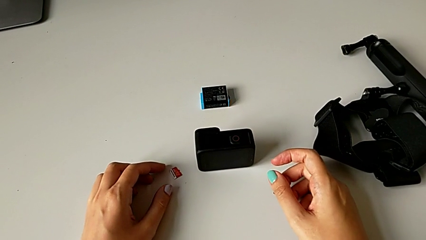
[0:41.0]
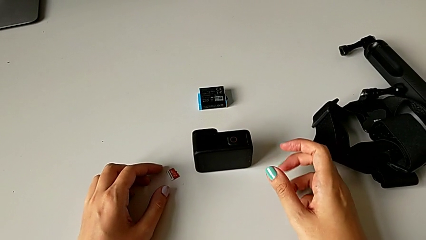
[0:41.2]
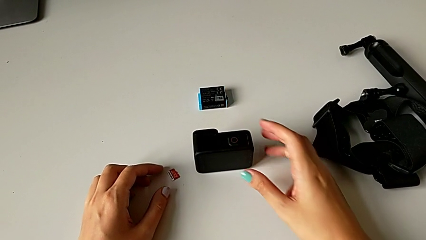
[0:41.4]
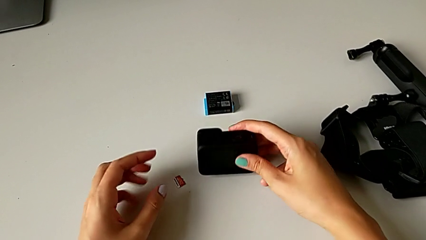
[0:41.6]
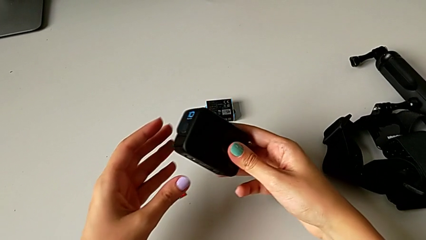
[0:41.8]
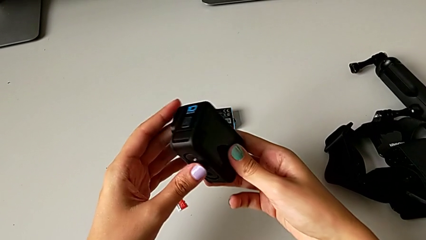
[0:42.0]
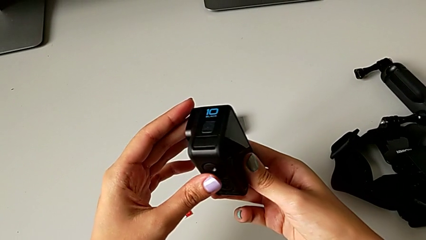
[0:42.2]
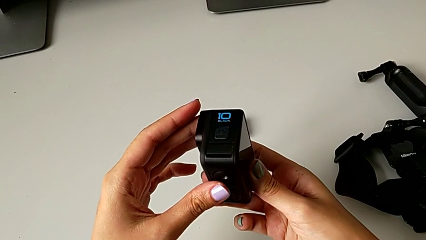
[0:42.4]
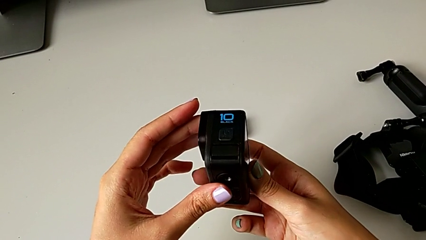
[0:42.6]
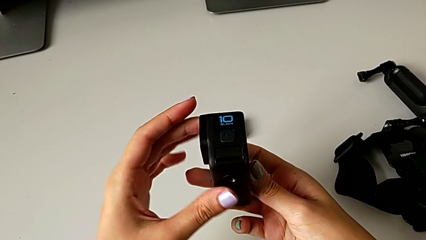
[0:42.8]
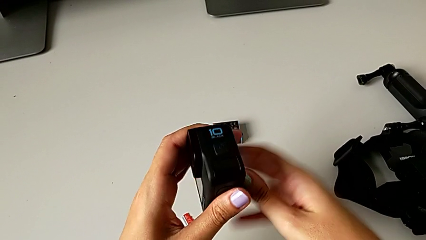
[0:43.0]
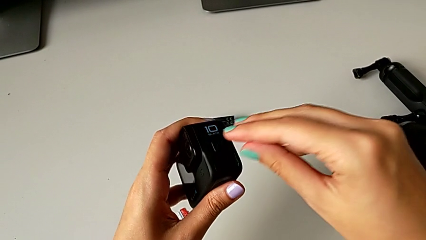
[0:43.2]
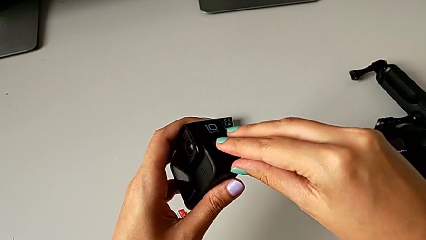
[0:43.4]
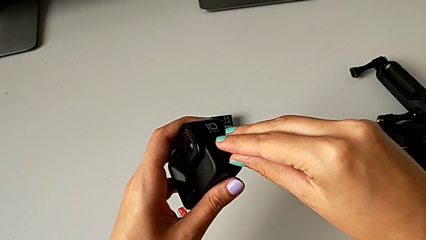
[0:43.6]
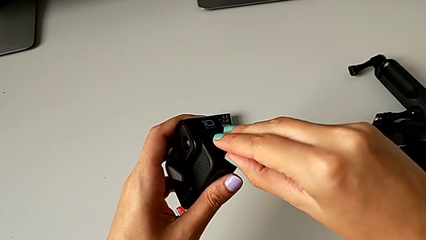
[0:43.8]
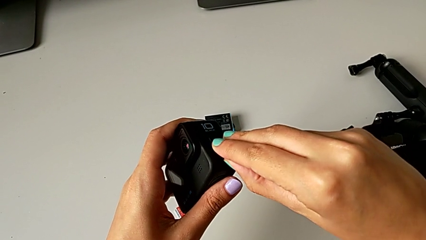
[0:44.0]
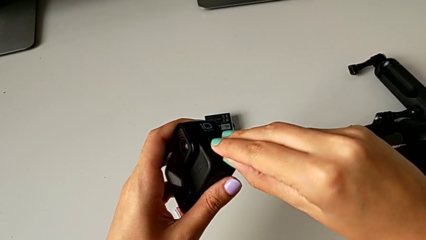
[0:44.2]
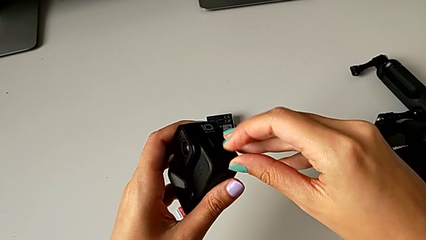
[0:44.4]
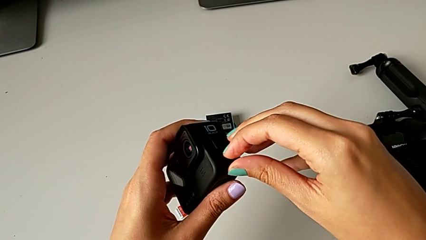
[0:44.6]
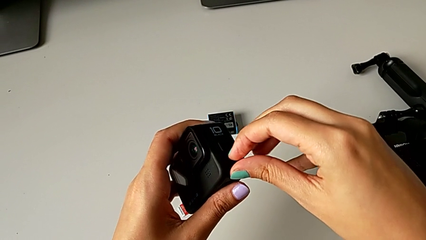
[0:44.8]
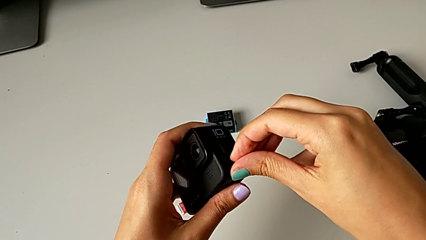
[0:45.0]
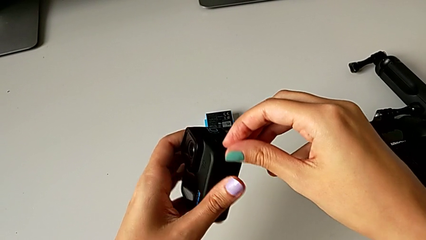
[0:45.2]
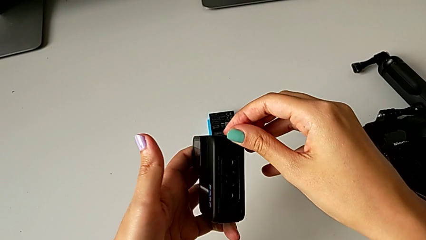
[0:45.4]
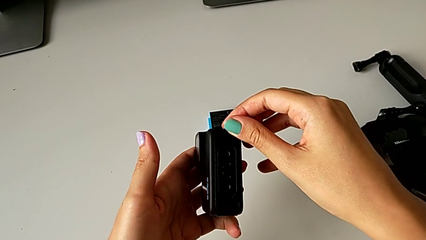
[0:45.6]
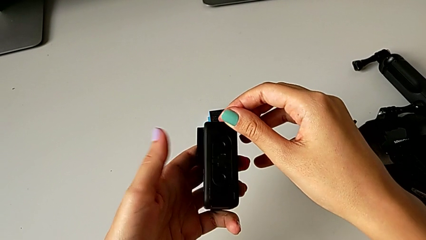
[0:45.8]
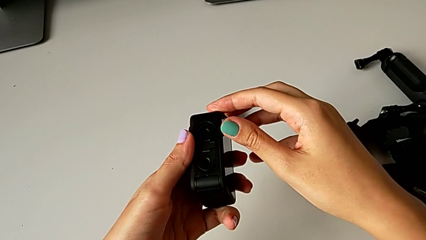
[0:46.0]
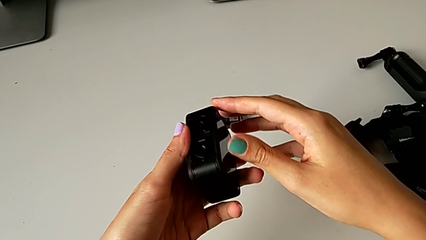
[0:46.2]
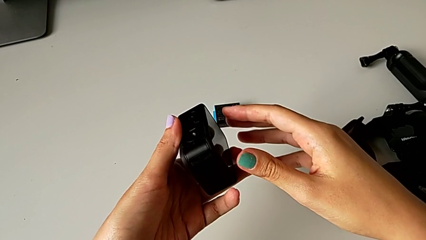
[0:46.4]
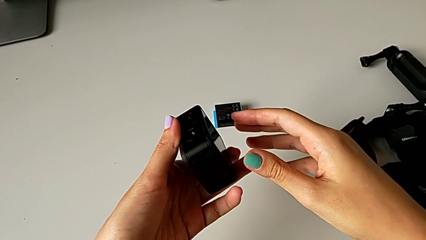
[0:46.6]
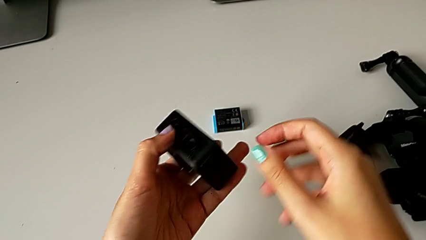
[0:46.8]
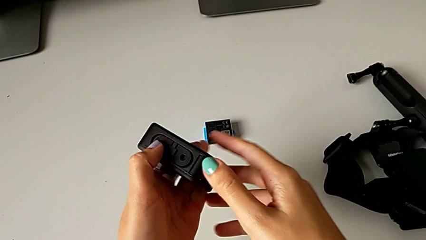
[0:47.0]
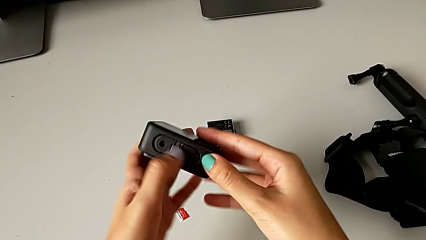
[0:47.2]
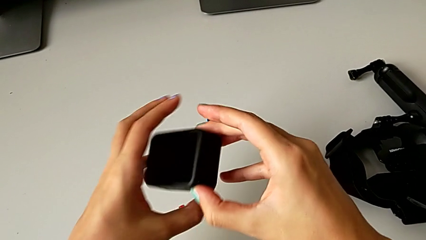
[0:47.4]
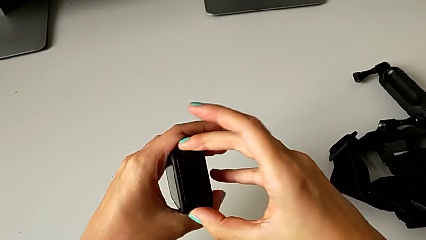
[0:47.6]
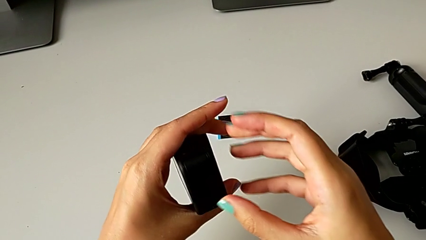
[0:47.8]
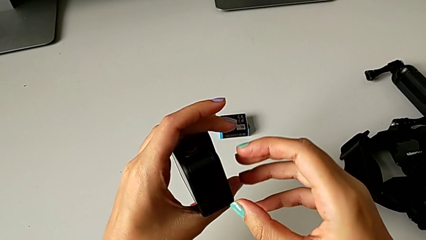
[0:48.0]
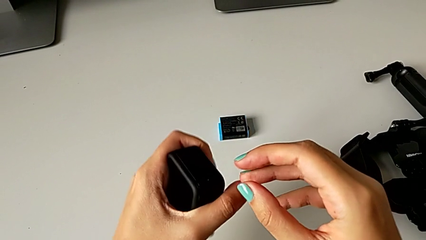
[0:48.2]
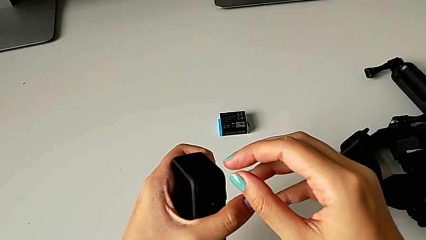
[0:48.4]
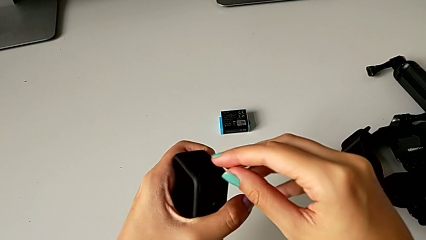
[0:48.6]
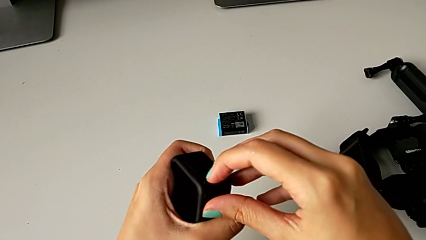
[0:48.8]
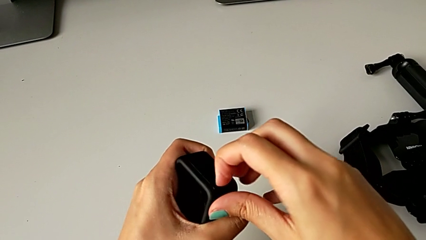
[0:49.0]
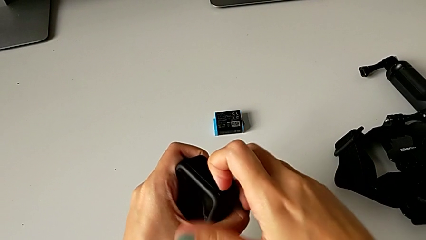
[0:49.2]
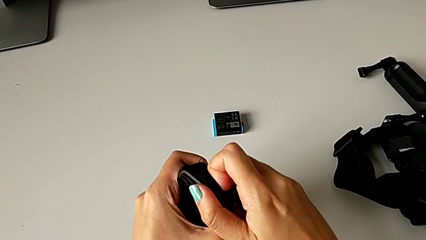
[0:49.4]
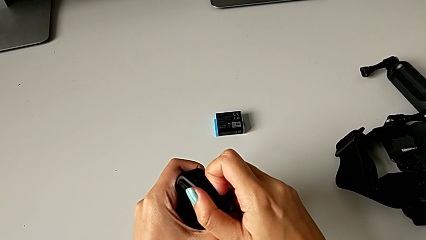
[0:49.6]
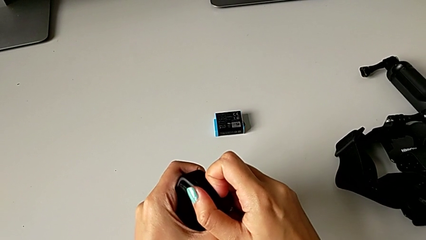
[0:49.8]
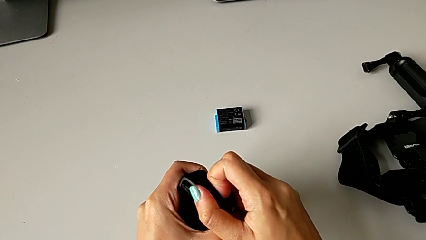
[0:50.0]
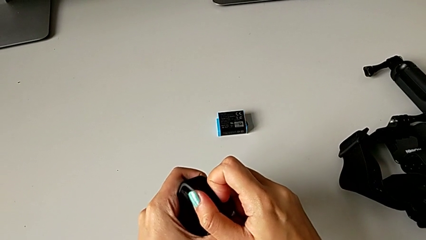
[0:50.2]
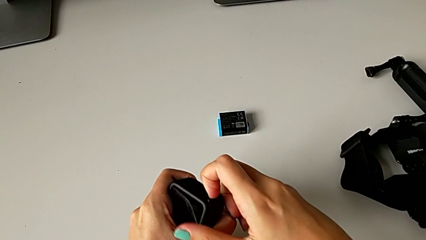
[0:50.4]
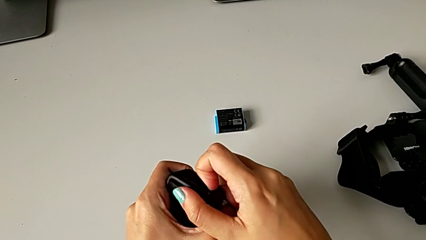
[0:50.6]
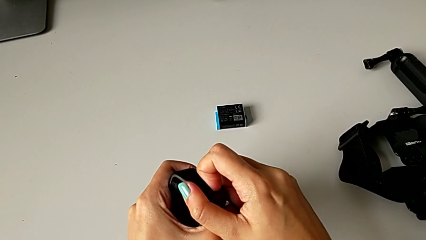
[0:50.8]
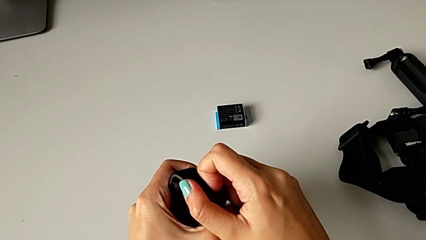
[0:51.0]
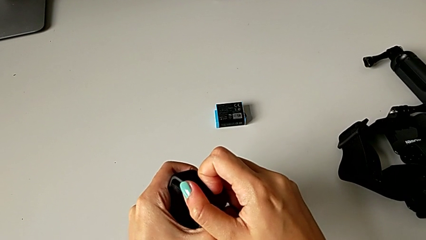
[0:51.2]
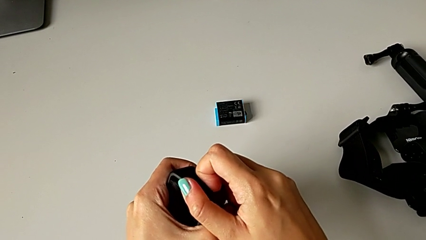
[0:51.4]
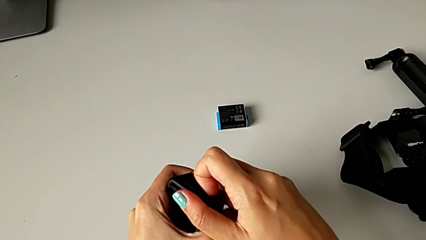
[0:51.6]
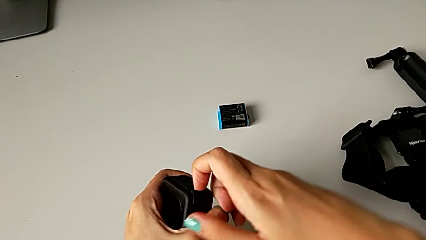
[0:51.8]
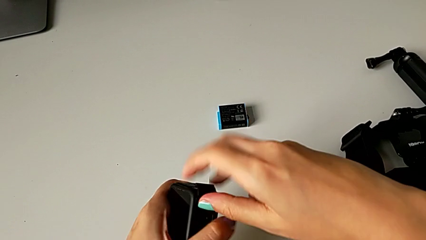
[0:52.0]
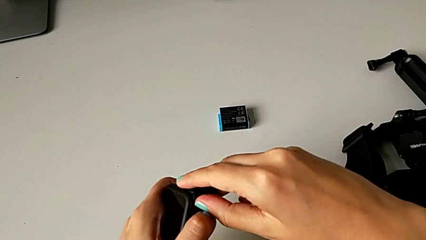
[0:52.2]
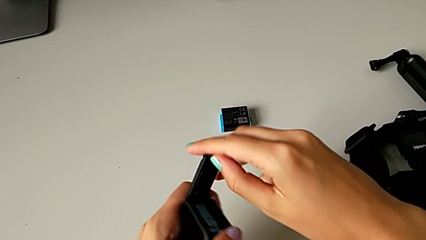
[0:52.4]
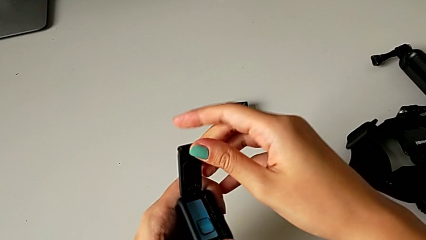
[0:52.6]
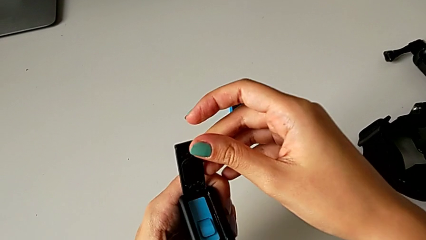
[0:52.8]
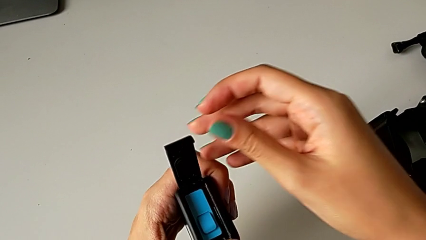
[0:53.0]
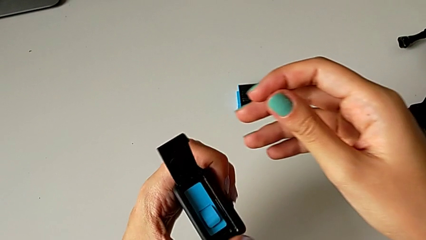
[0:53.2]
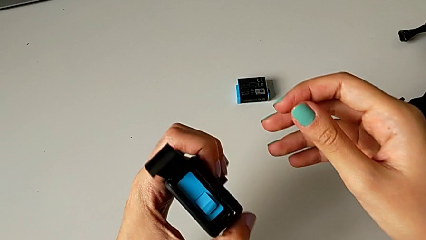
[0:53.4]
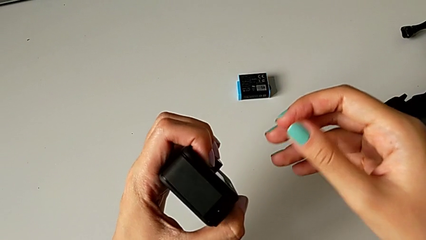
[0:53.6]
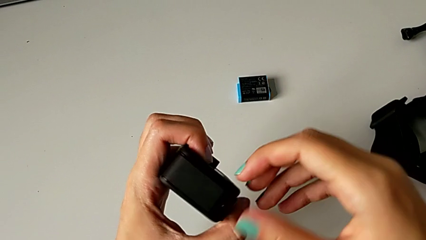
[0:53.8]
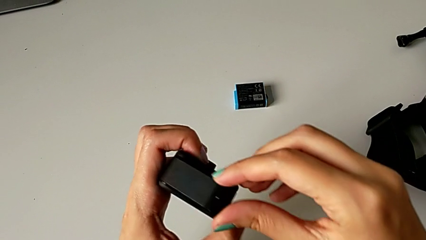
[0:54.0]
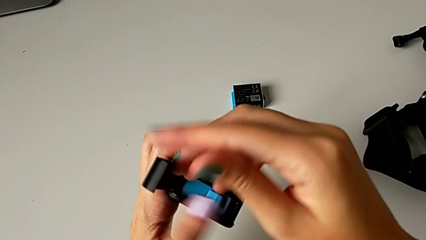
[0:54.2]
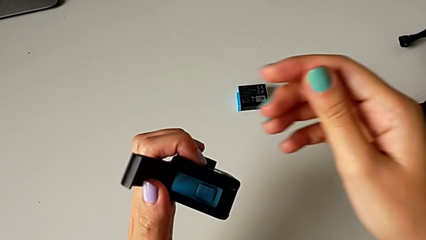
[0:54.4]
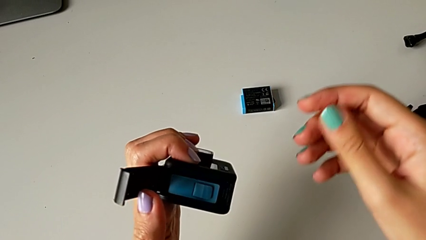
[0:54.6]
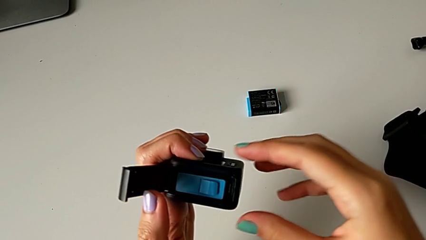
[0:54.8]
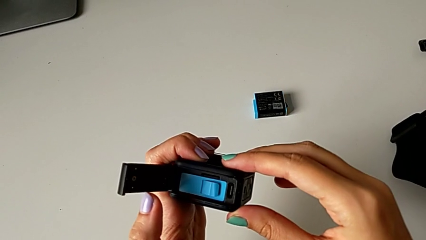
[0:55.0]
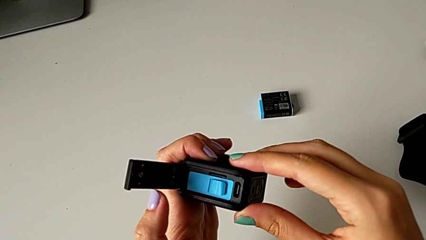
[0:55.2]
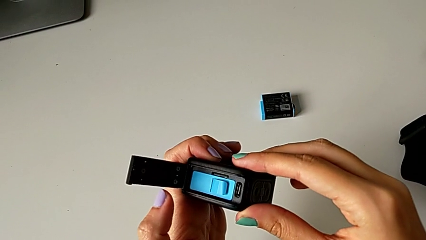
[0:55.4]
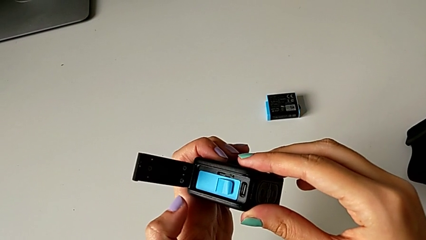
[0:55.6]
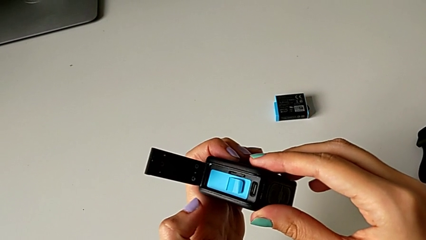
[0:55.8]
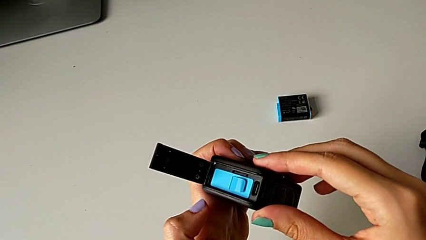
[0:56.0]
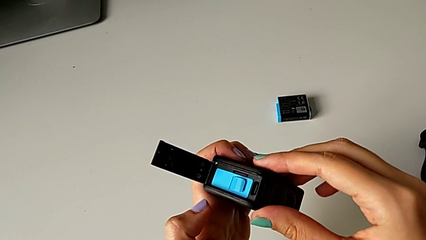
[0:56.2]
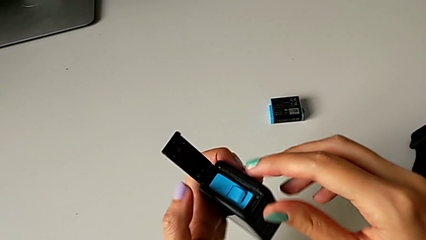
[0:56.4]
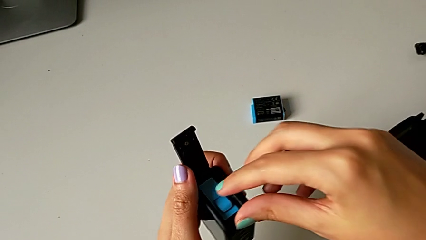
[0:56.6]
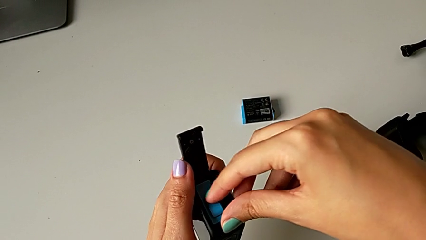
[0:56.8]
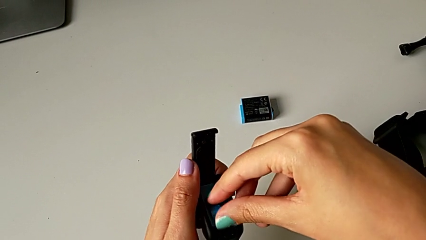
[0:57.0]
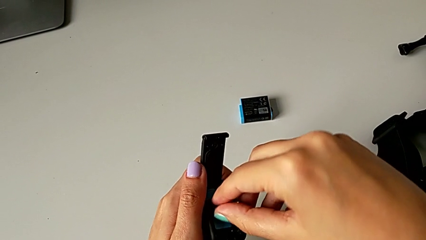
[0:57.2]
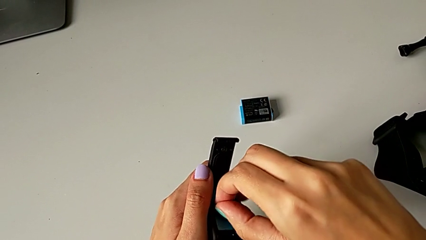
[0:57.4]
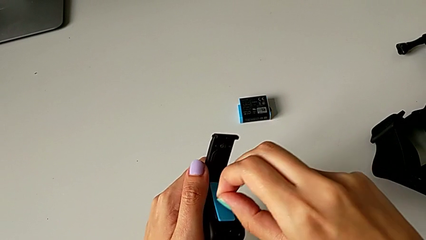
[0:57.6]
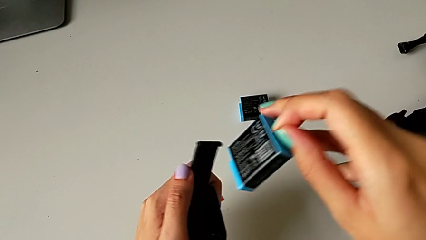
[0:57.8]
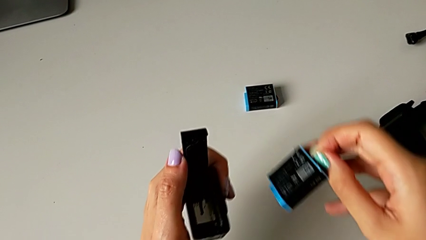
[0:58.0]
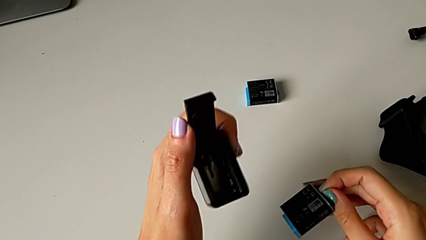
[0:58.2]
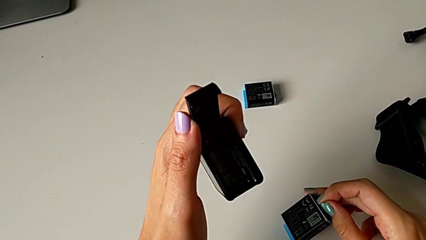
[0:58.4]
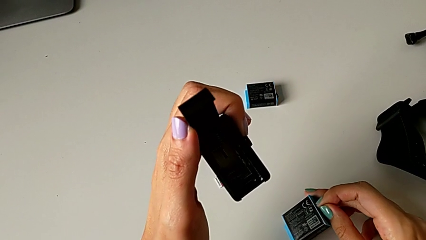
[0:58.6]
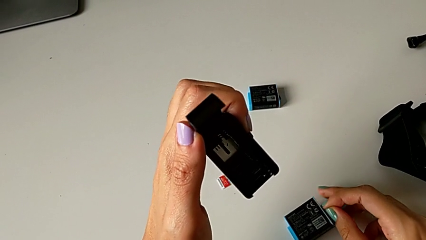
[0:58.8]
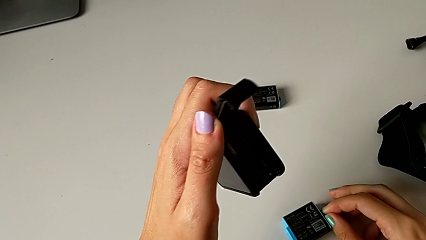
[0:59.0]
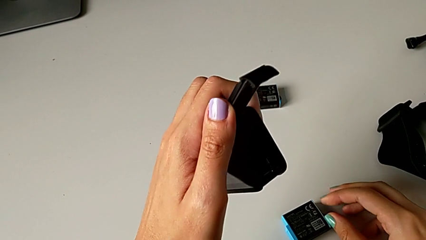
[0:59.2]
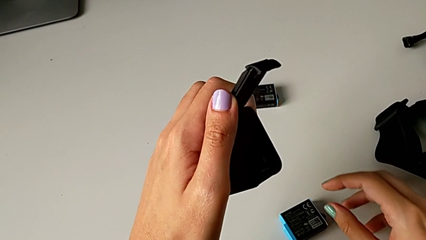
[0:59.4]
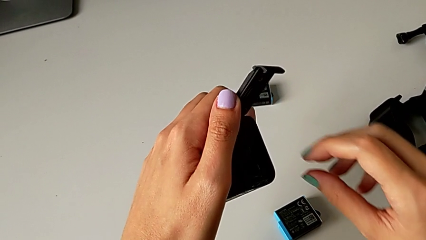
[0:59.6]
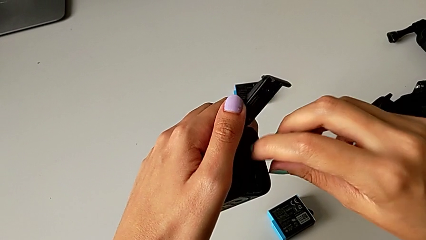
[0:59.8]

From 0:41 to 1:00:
The camera wearer is exchanging the micro SD card of the GoPro. They lift the GoPro, inspect it, pull the button, open the battery door, inspect the GoPro, wrongly withdraw the battery and place it.
